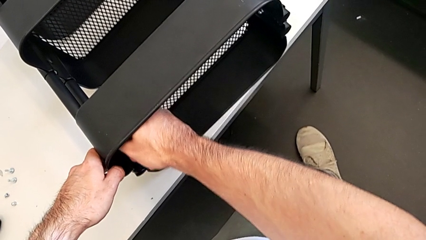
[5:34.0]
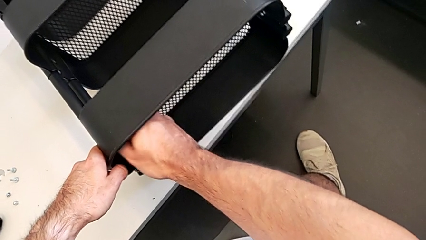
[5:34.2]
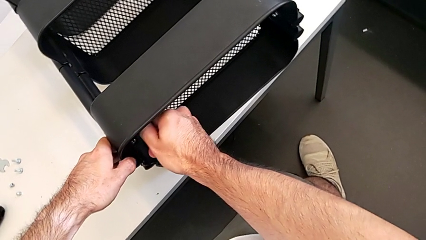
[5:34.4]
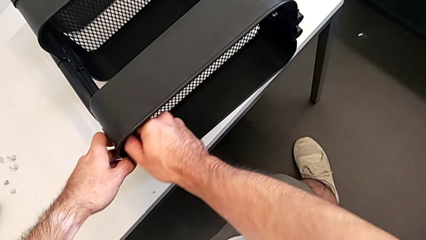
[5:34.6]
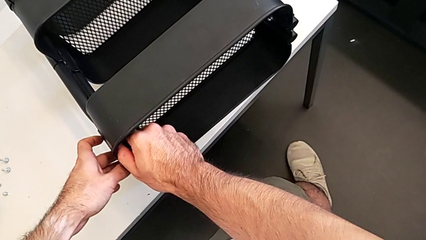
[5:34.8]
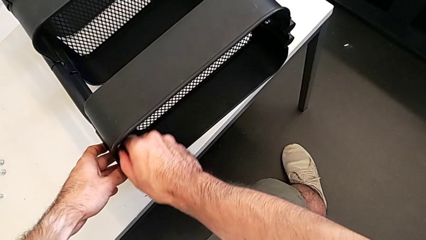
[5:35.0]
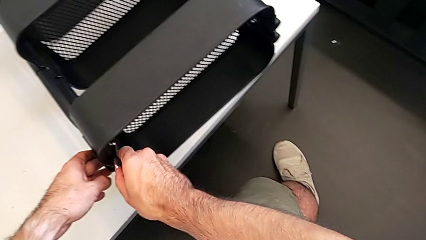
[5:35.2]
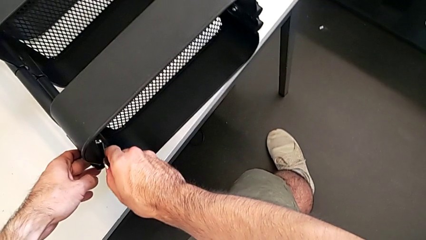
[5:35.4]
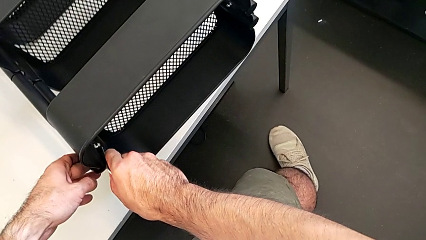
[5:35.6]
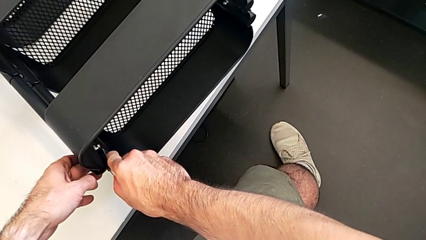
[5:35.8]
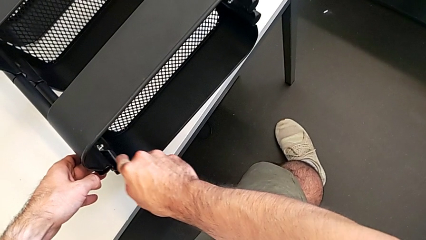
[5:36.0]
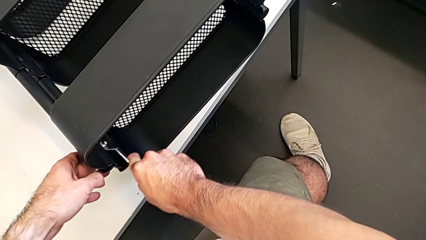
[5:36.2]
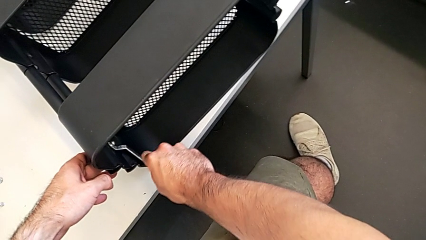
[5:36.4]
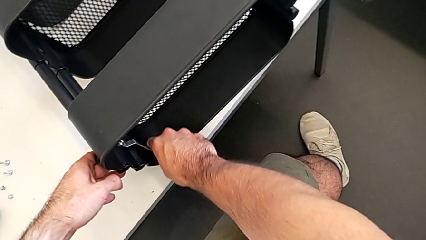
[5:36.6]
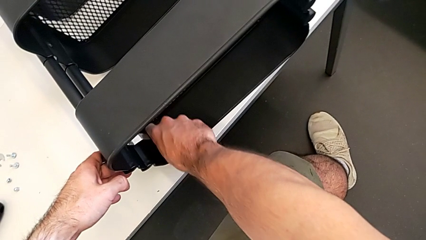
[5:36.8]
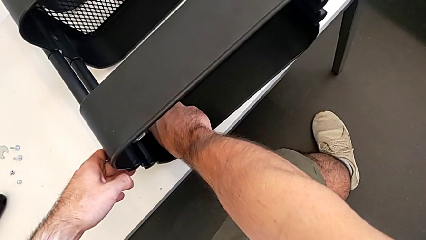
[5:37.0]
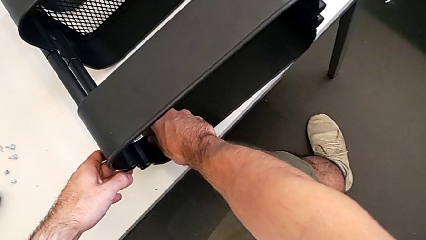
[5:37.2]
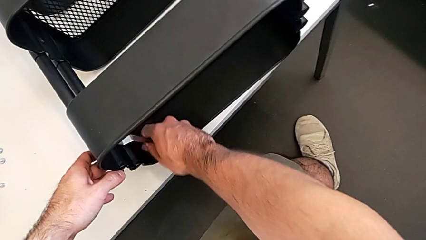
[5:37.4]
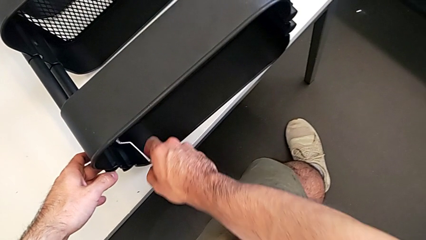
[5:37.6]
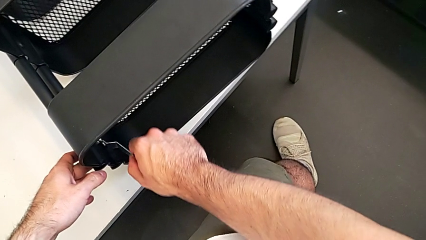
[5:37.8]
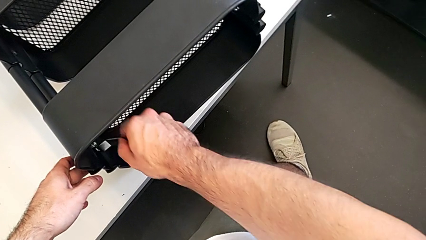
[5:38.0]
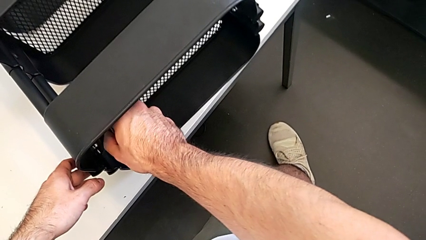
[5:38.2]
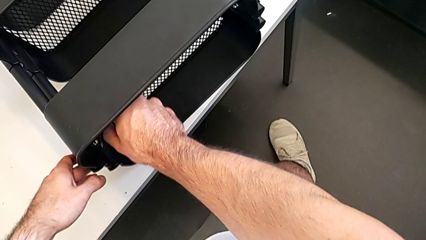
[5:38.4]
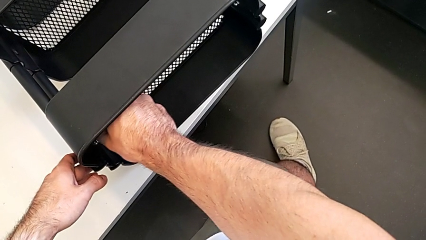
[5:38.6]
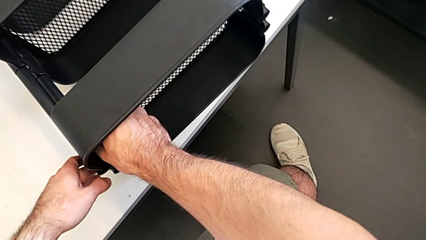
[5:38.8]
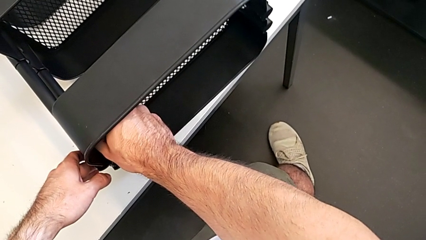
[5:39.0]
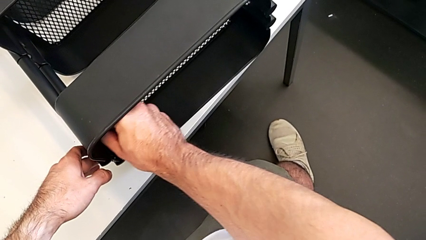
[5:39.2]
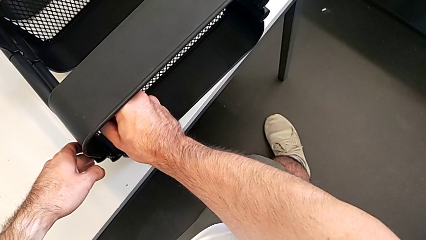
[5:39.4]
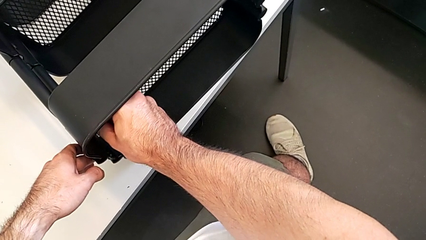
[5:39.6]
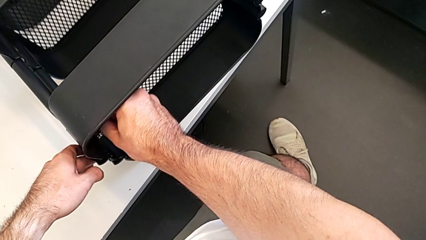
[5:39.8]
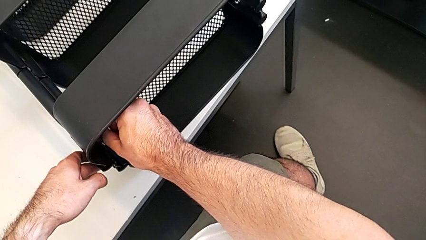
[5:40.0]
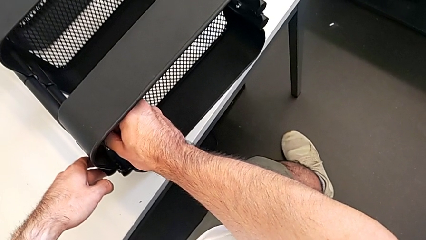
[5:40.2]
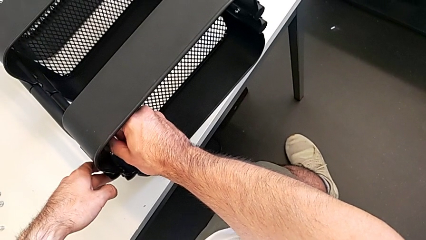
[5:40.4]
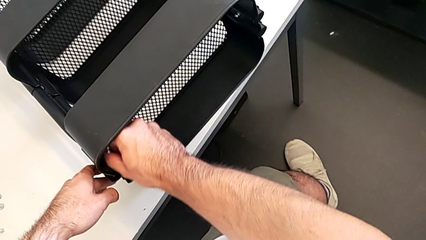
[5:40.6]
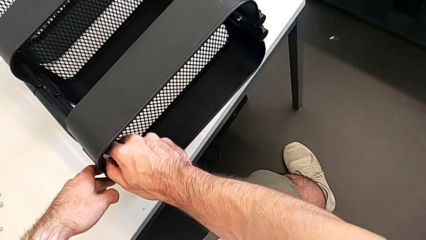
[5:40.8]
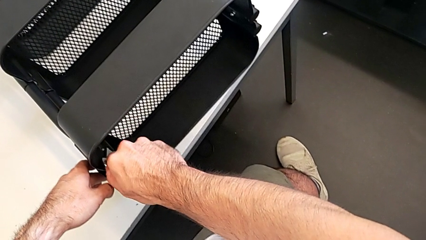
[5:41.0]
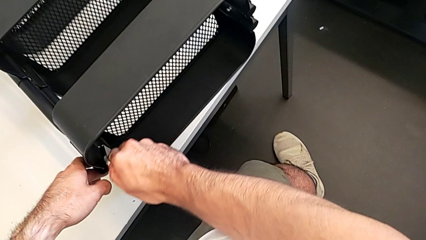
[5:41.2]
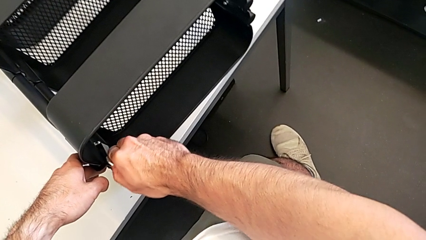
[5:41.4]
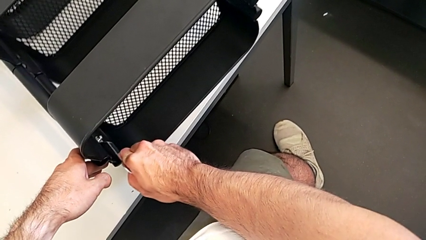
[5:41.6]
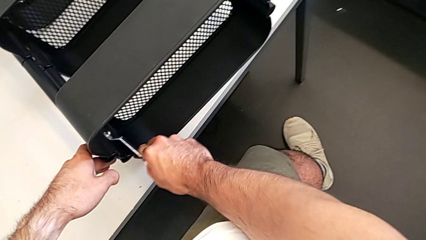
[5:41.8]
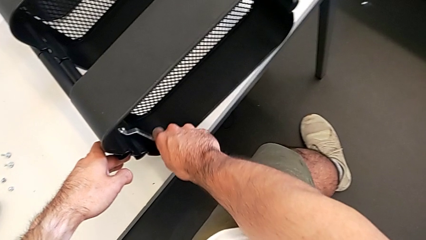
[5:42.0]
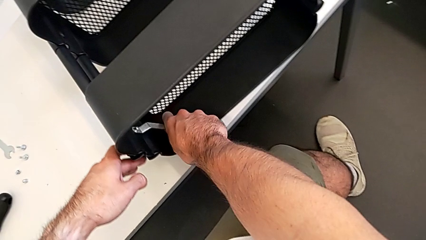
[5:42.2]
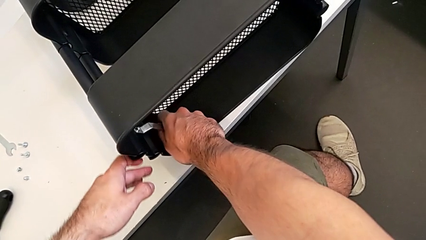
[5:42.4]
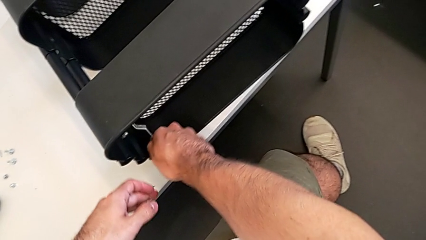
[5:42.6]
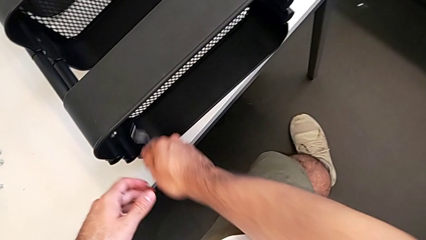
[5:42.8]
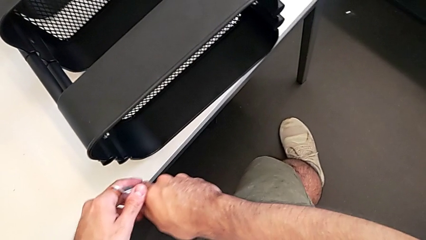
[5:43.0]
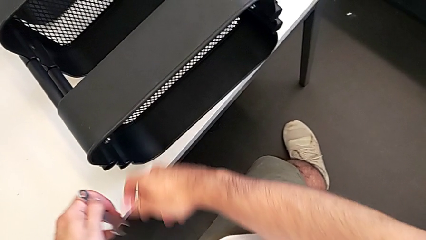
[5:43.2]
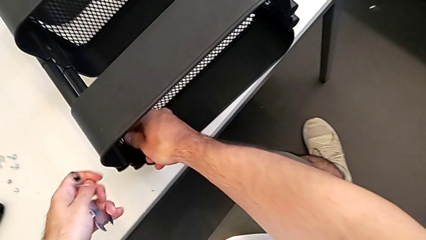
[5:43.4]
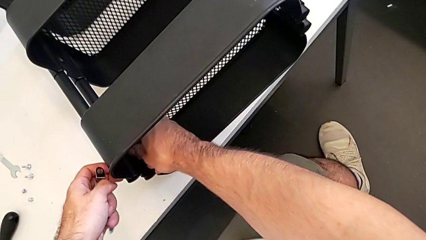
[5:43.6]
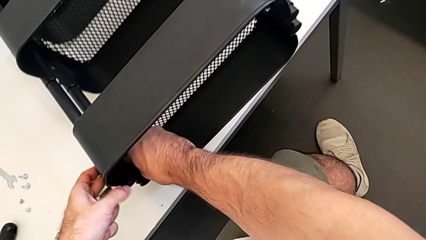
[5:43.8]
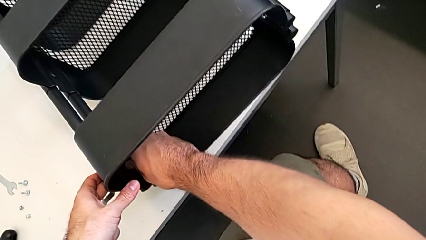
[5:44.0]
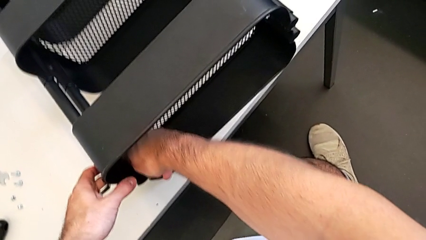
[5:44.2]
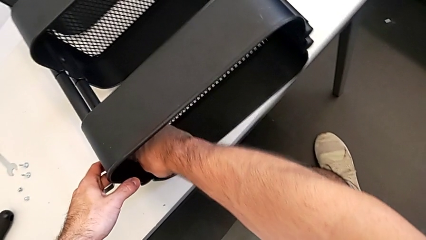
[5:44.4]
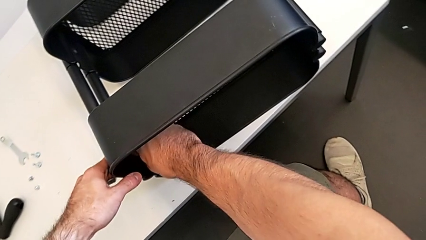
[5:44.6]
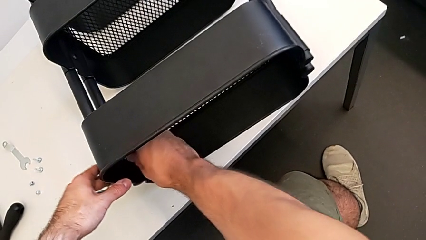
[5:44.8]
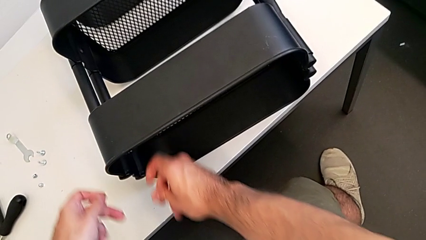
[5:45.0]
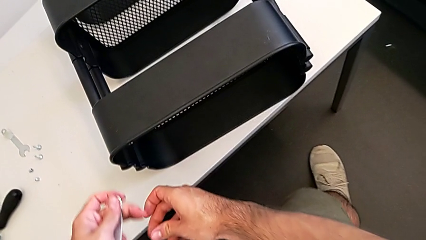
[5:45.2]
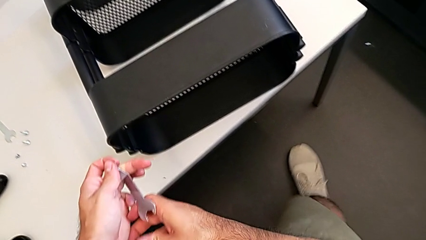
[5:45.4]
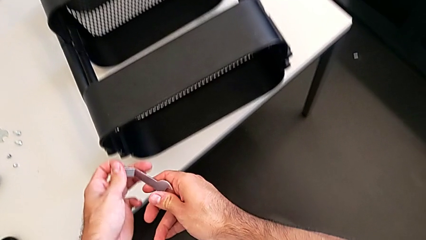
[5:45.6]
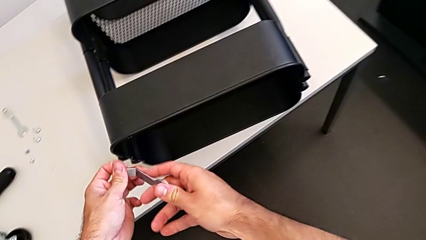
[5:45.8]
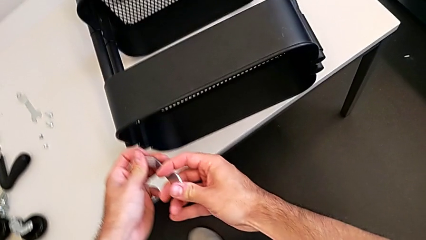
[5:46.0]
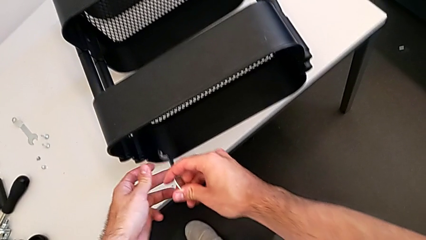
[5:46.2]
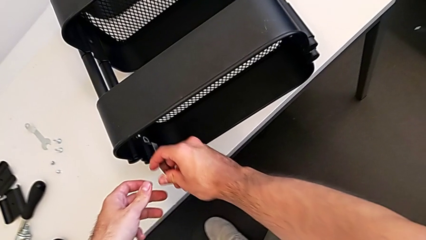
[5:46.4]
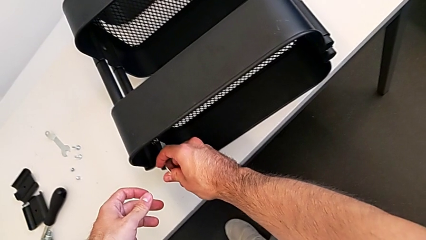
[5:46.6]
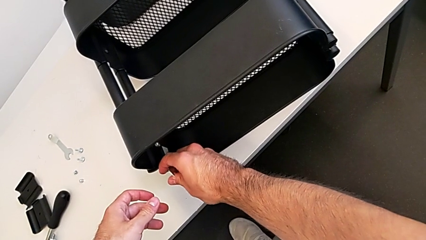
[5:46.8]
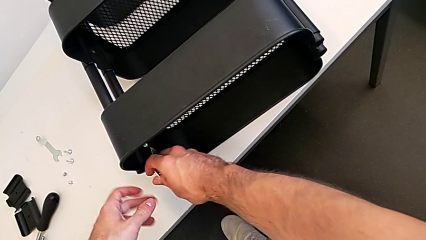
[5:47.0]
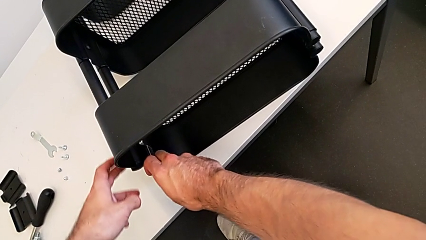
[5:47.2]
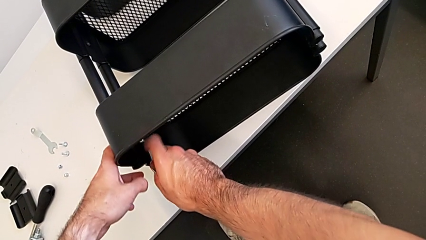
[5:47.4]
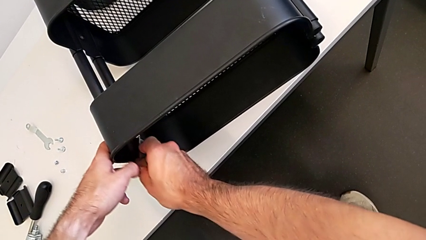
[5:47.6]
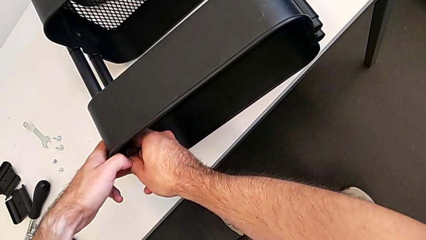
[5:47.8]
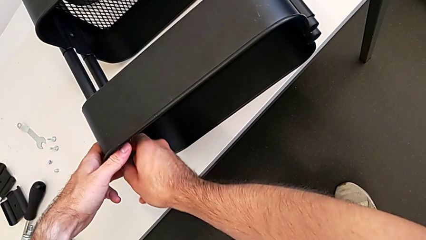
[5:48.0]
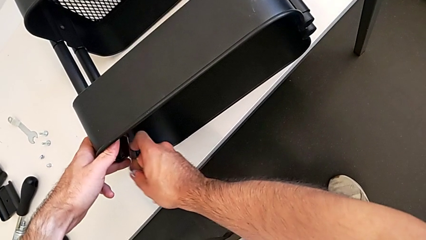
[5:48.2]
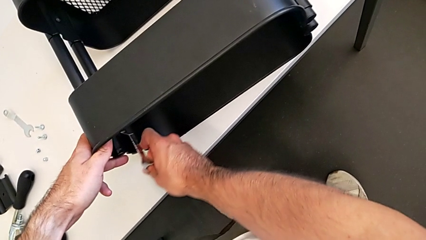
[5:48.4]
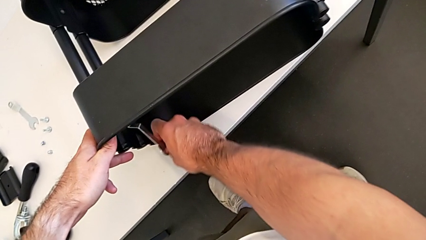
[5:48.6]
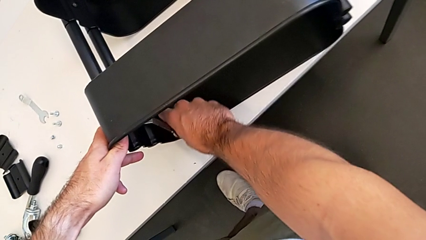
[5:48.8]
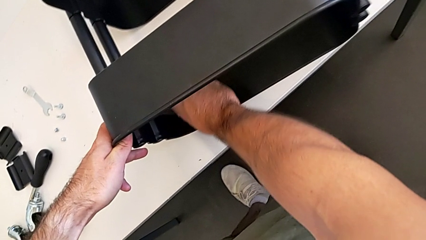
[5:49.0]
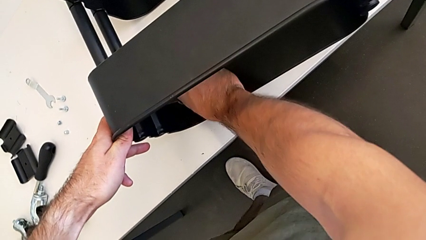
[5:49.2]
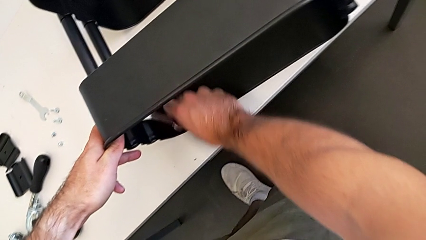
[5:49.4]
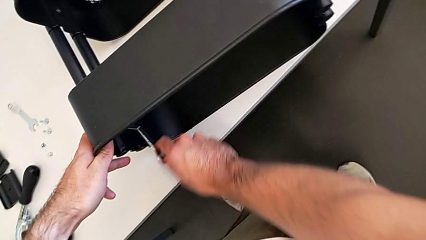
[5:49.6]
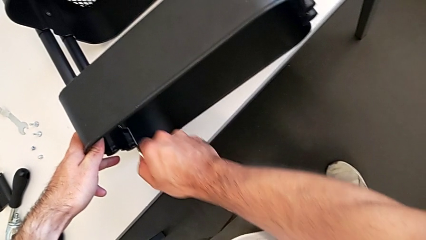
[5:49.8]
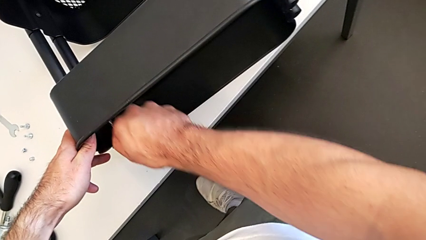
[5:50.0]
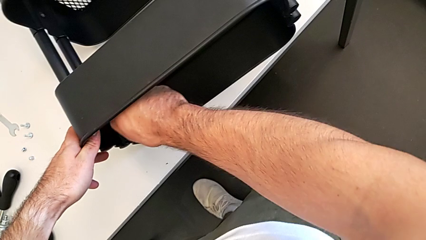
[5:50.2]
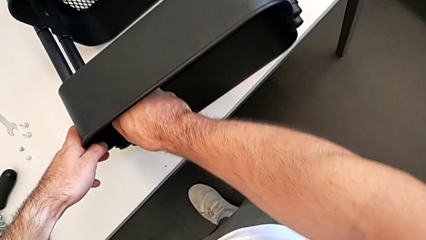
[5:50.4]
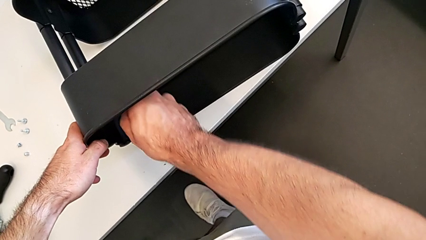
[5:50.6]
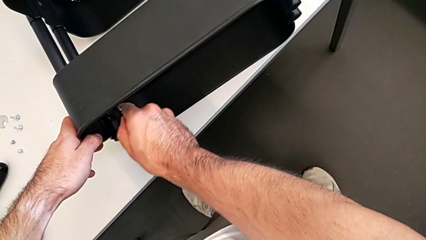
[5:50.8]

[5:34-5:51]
The camera wearer is unscrewing the left hexagon cap nut and bracket from the top tray. They keep unscrewing the left hexagon cap nut, unscrew it, grab the hexagonal wrench, approach the left hexagon cap nut and begin to unscrew it.
